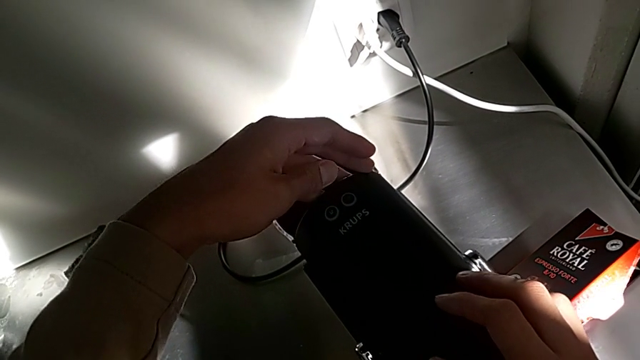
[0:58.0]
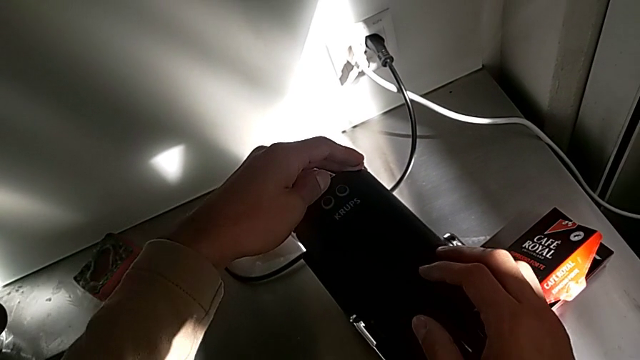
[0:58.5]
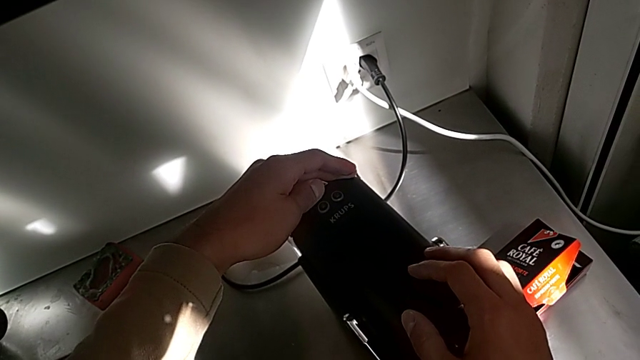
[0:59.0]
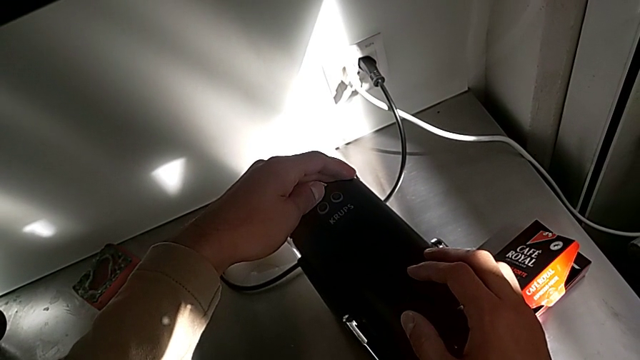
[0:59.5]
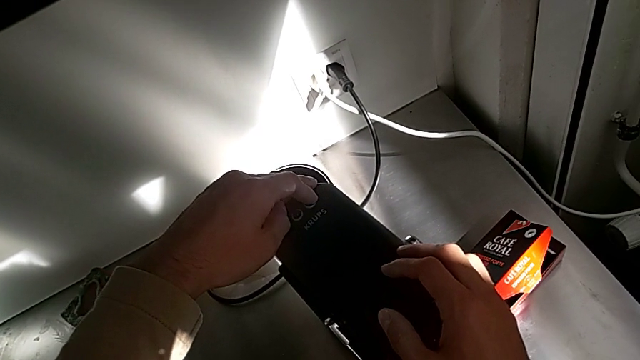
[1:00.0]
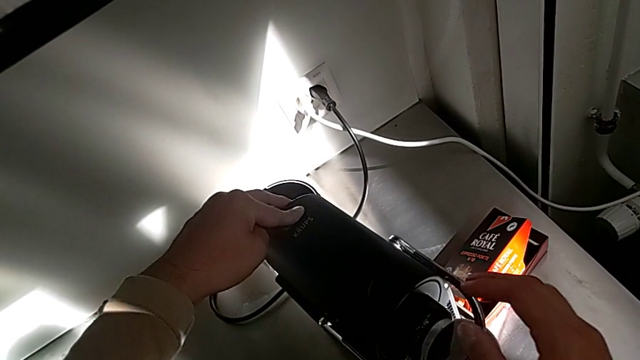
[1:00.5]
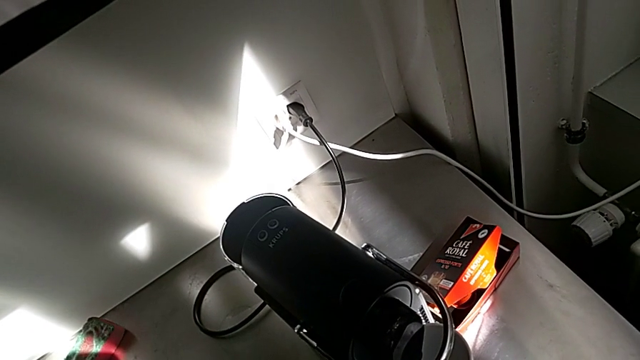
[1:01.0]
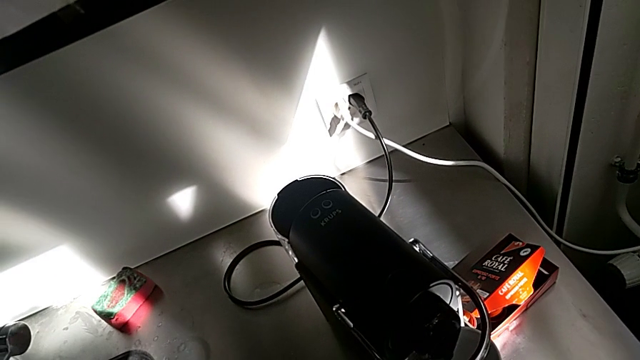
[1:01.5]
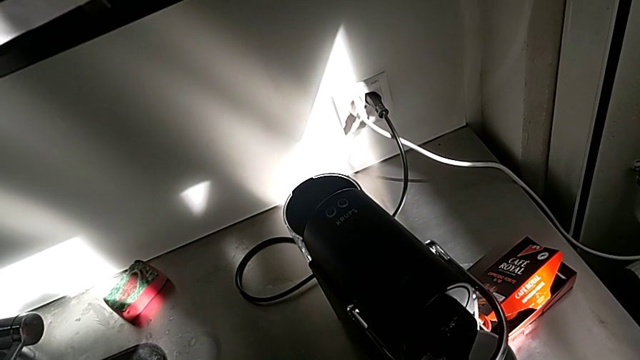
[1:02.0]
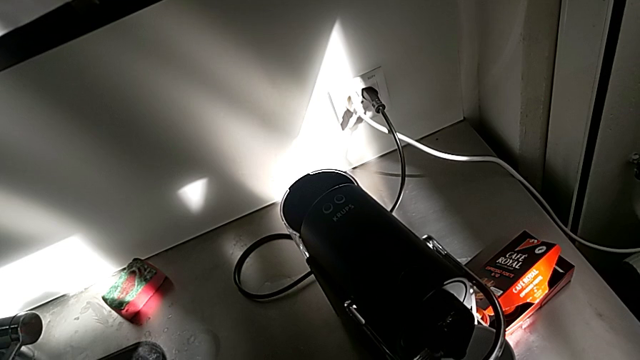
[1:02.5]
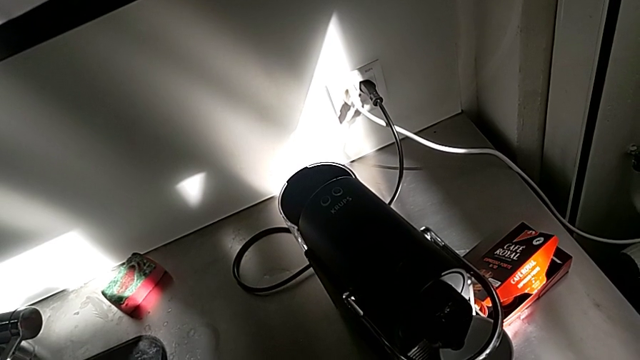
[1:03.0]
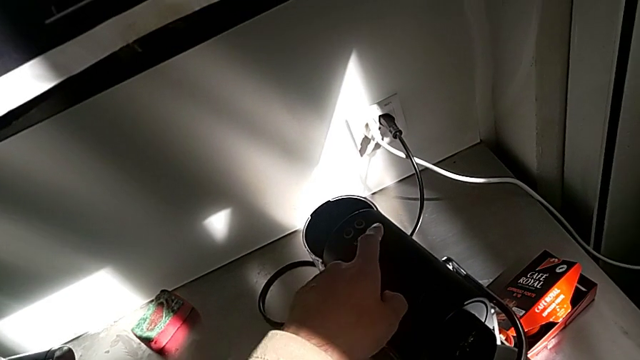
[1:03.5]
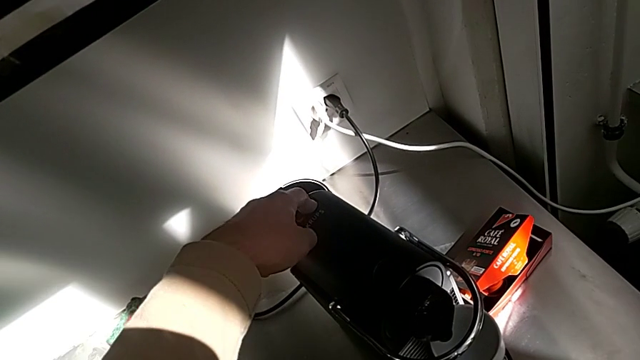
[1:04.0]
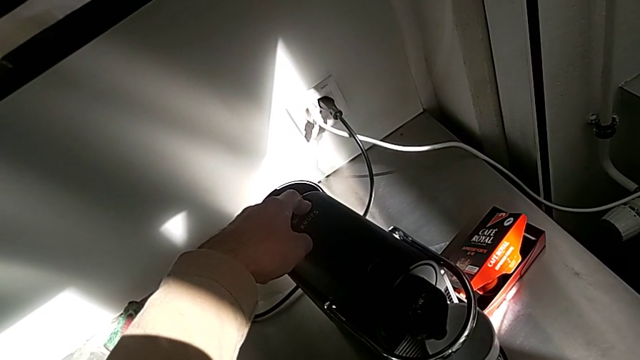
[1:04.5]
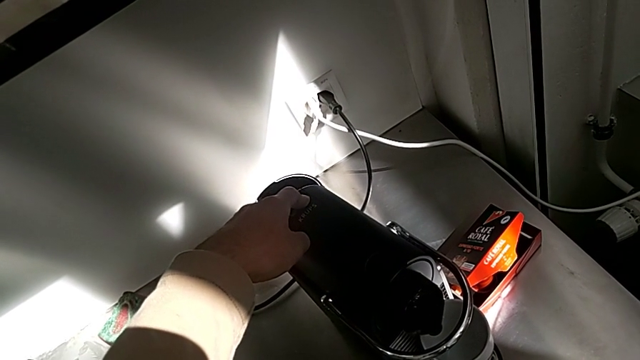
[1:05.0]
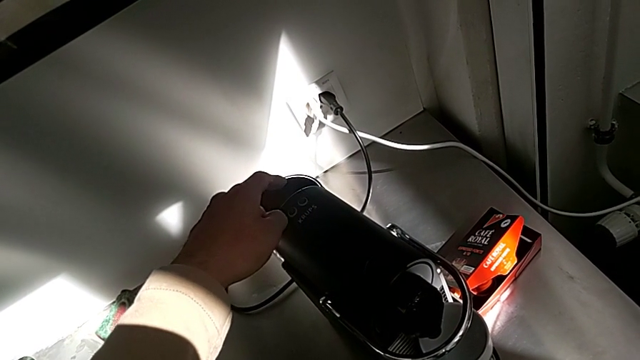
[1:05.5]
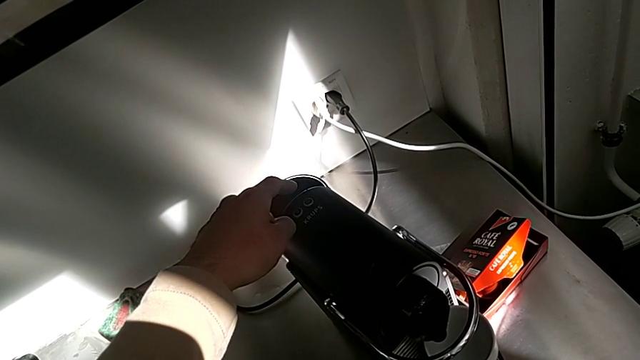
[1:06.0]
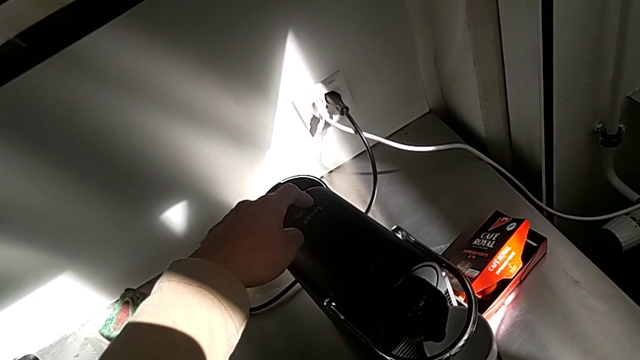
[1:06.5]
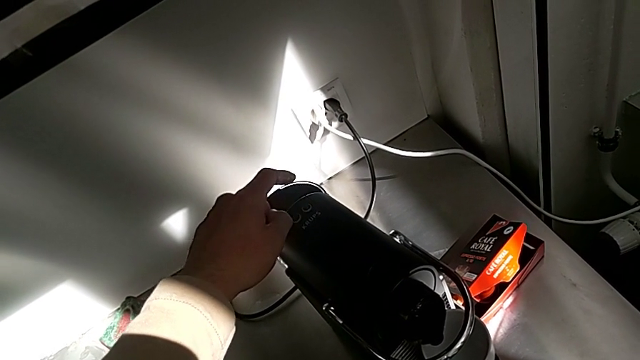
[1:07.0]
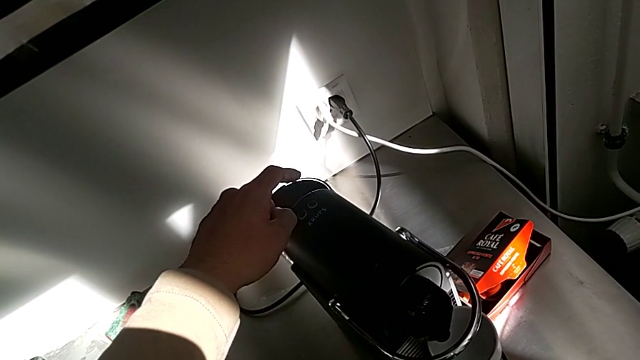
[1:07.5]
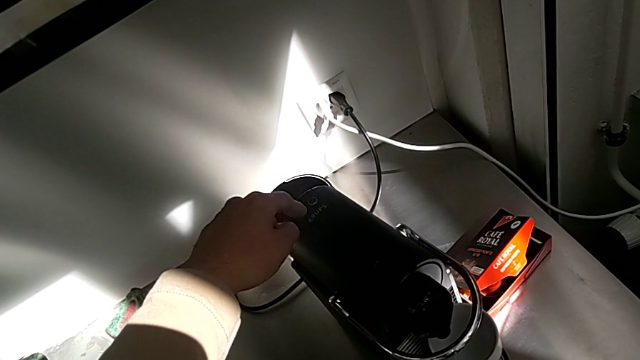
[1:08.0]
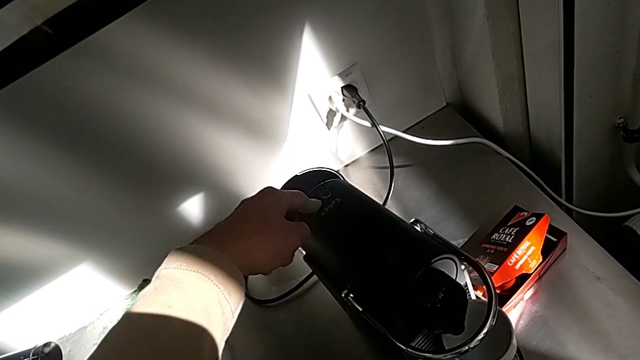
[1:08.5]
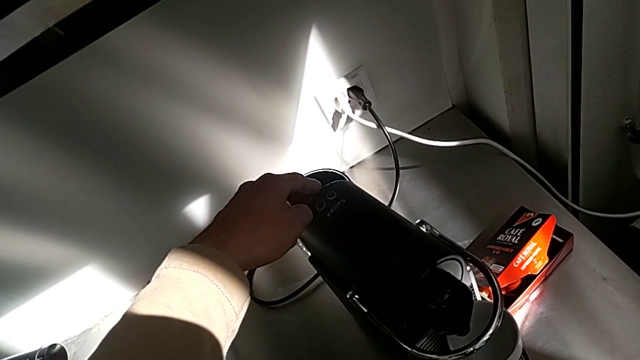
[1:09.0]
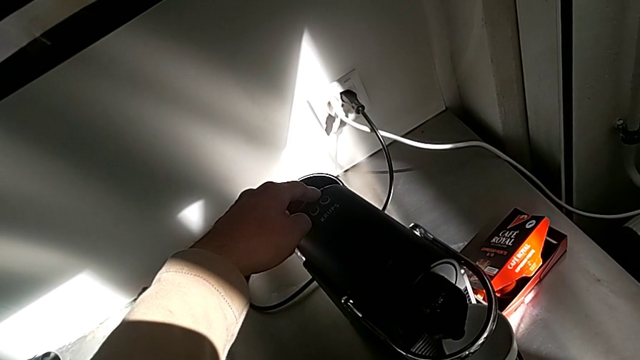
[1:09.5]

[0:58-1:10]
The camera wearer is making a cup of coffee. They press the left button, press the right button three times and press the left button, all with the left hand.

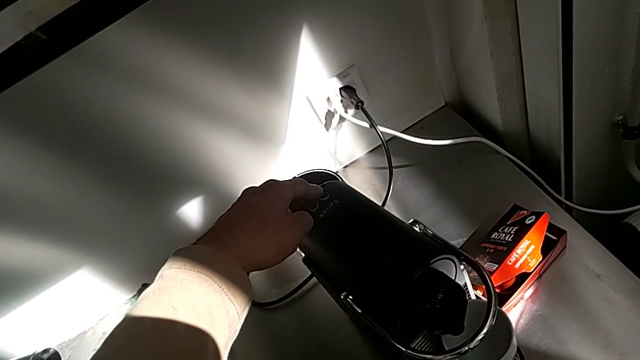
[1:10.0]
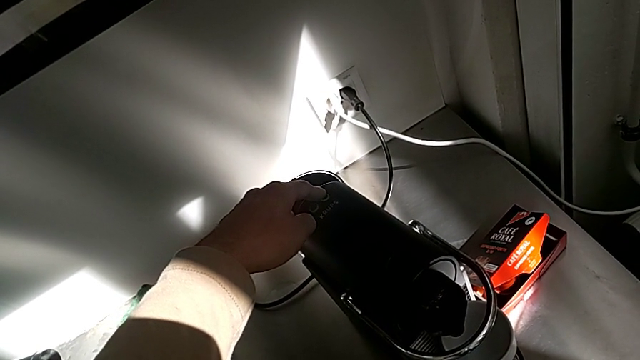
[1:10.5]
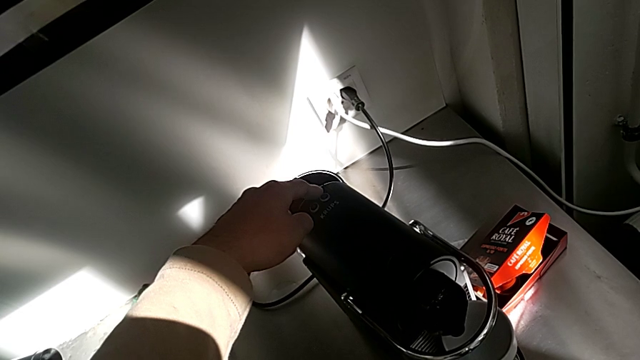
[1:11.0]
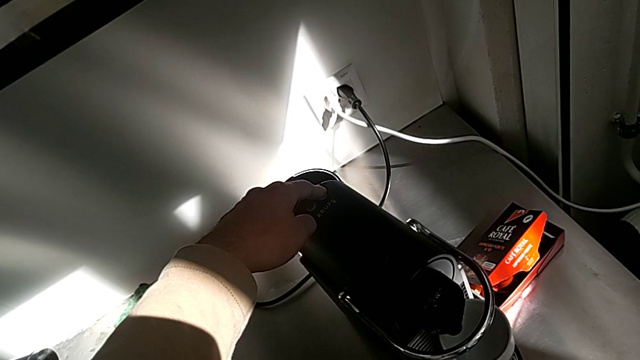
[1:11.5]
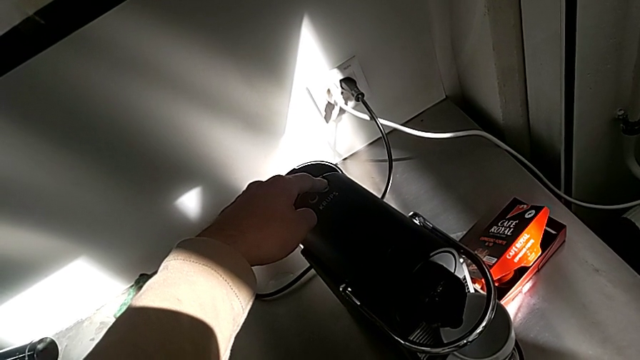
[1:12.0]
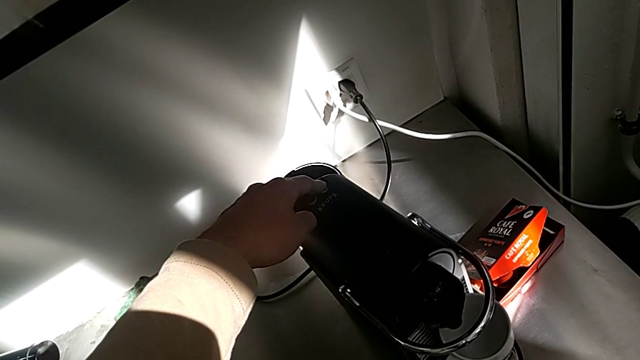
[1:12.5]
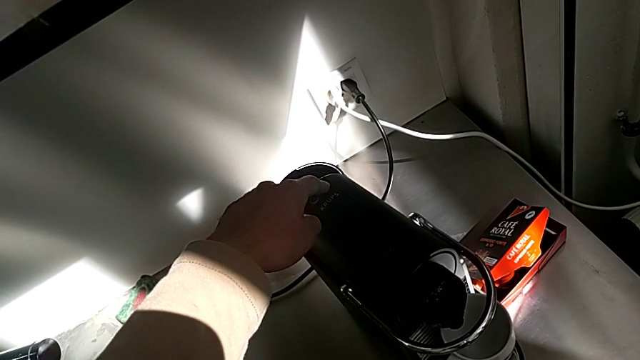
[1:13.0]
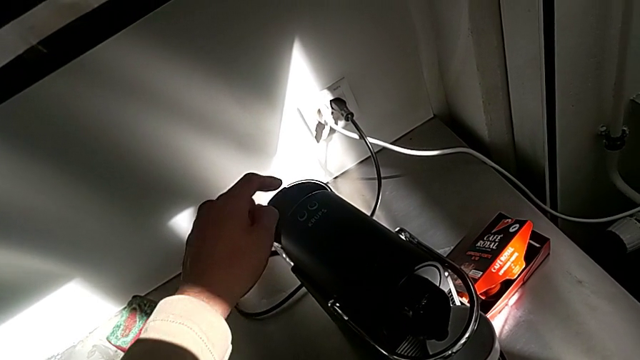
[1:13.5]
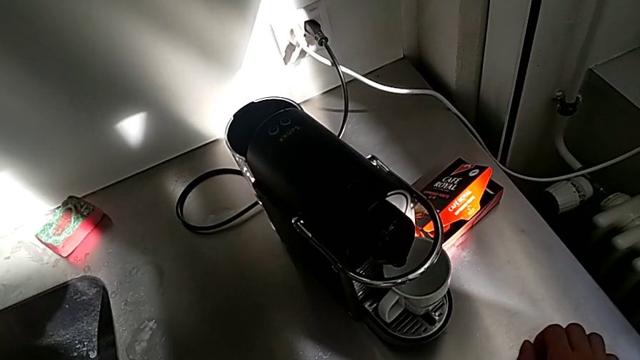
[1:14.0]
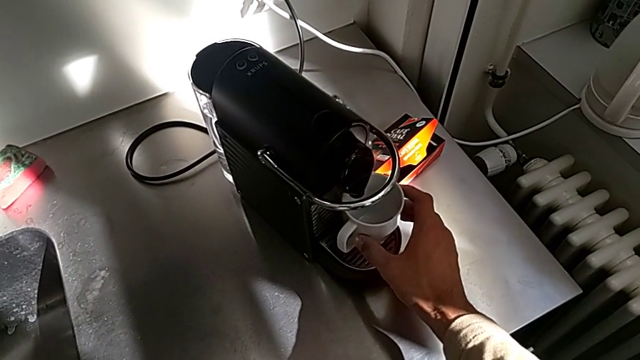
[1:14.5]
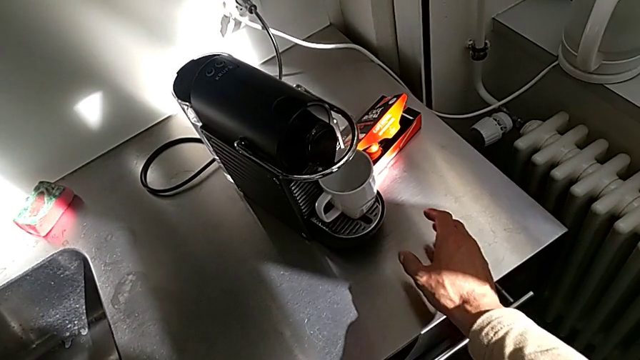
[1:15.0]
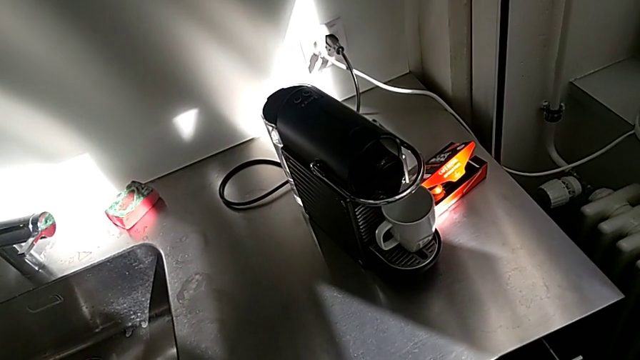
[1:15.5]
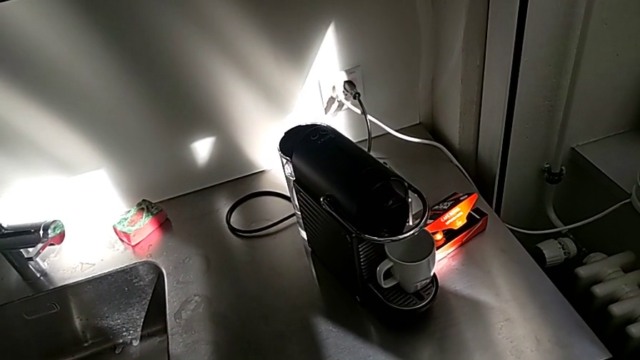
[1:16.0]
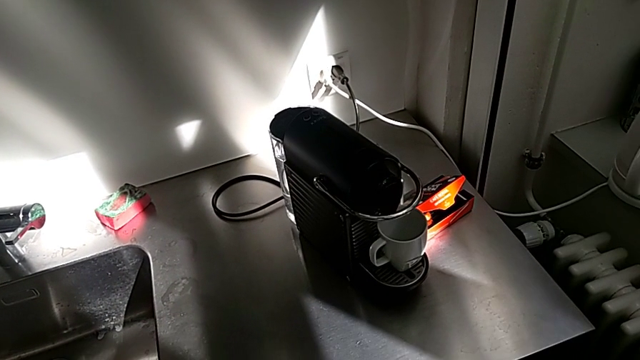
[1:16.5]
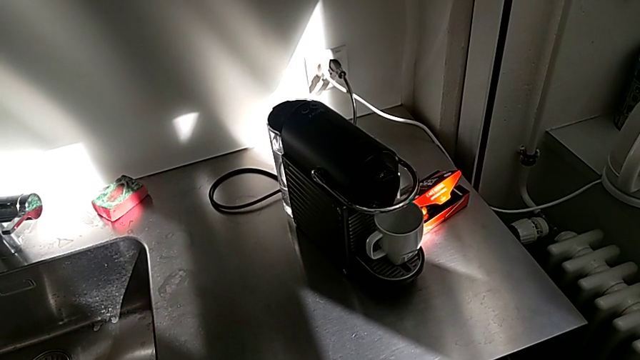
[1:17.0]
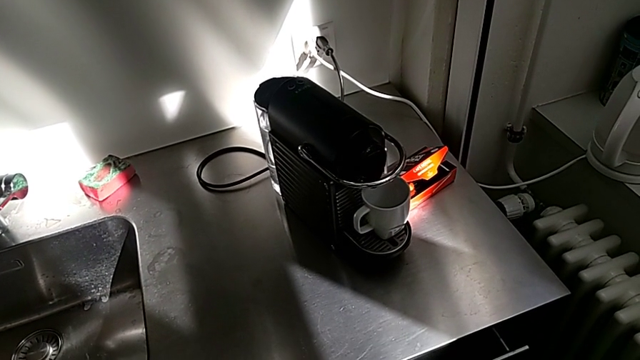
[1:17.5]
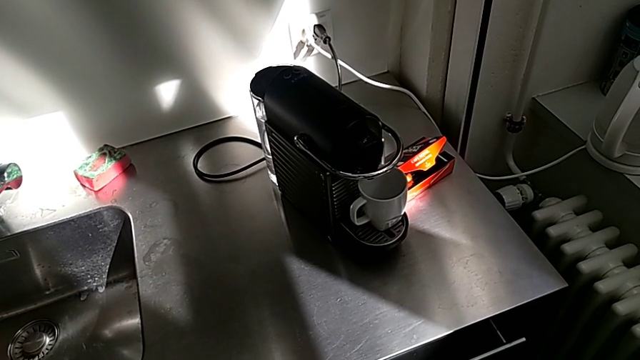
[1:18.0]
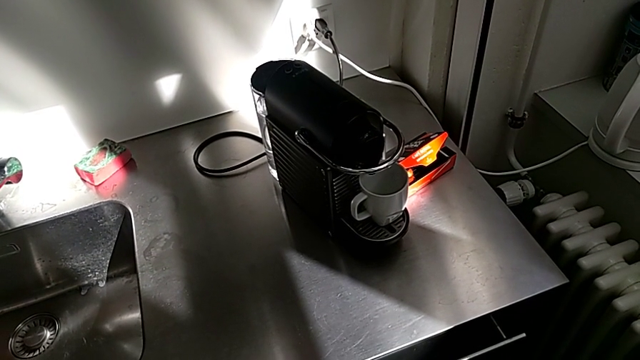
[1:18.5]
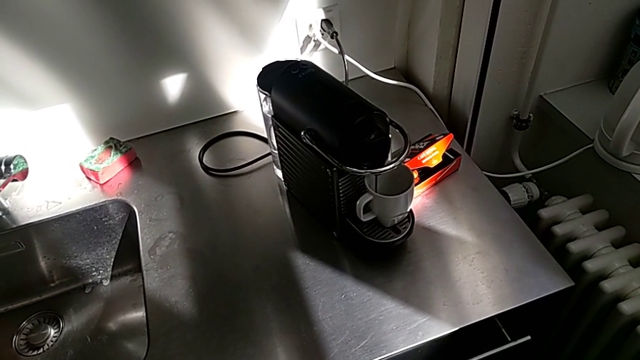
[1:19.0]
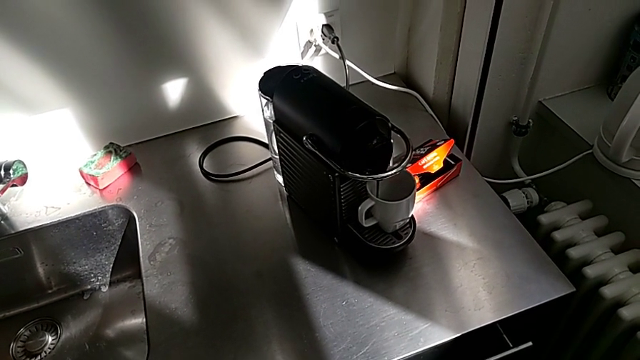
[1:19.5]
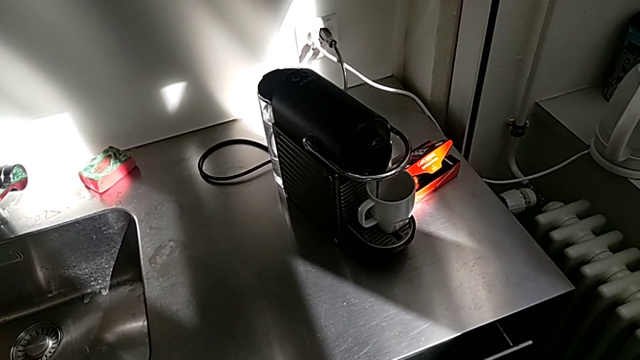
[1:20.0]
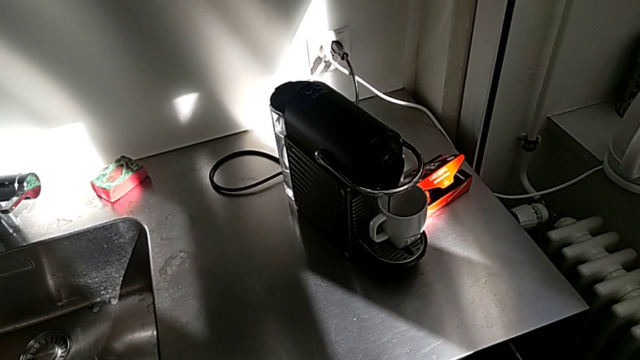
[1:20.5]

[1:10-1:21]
The camera wearer is making a cup of coffee. They press the right button with the left hand, approach the cup and withdraw it with the right hand, and begin to load it.
